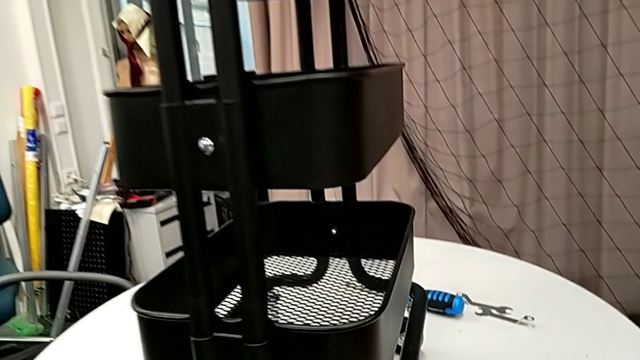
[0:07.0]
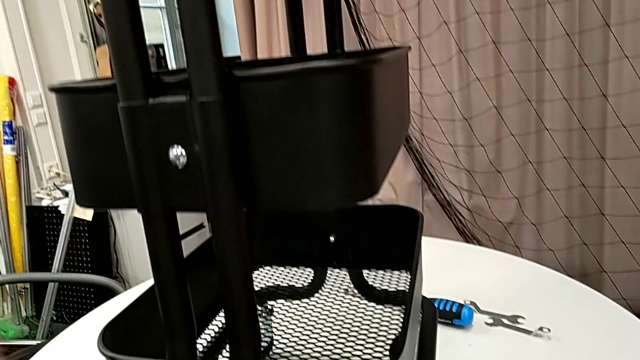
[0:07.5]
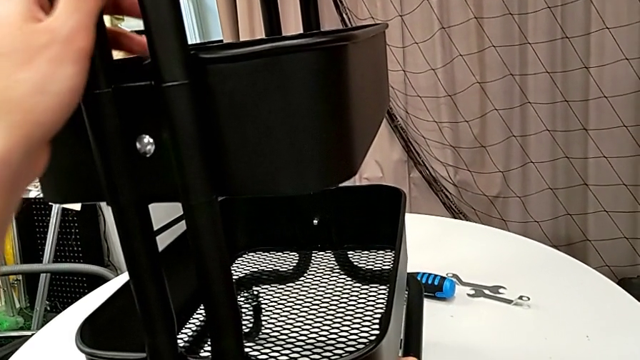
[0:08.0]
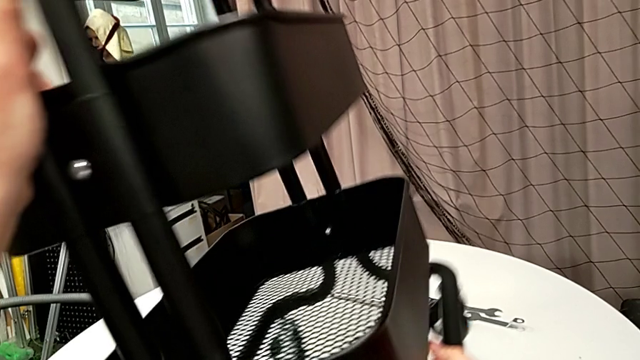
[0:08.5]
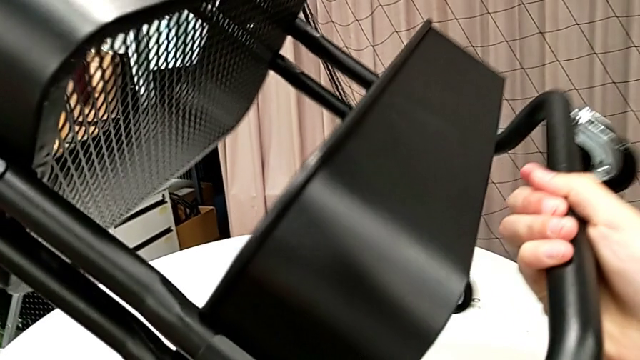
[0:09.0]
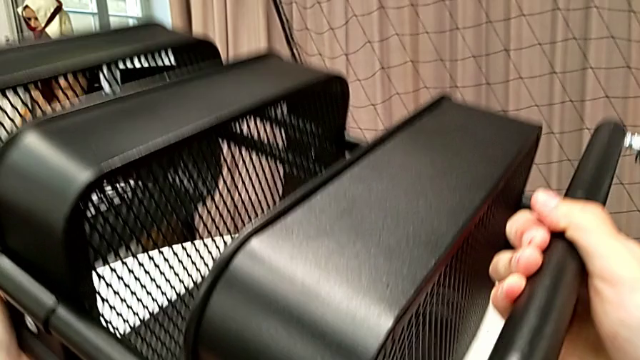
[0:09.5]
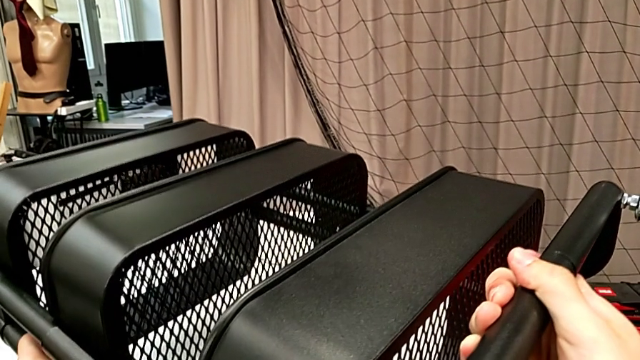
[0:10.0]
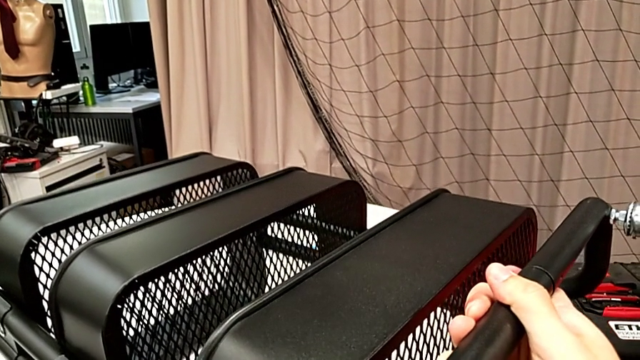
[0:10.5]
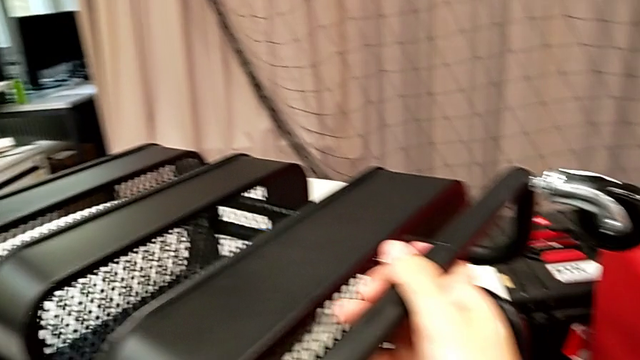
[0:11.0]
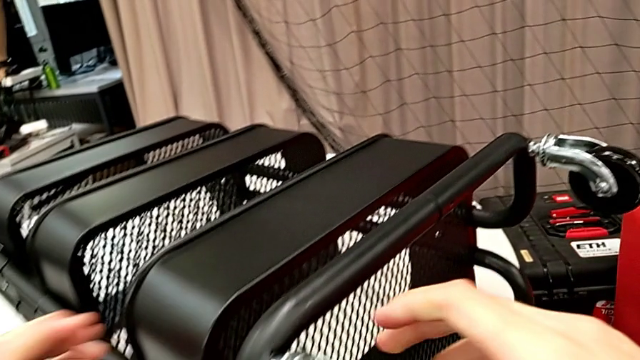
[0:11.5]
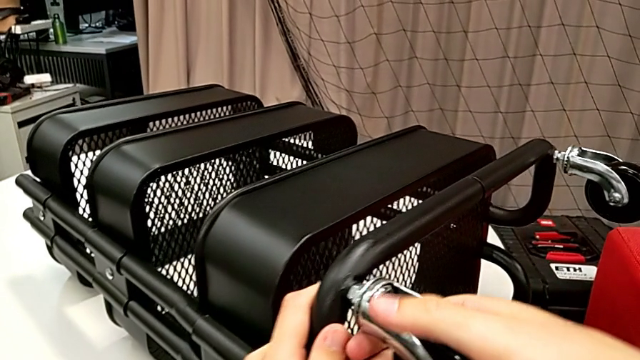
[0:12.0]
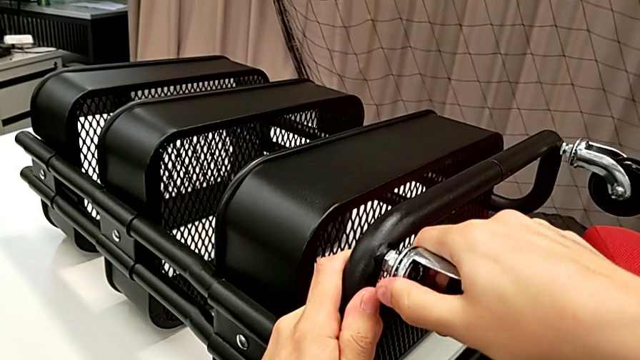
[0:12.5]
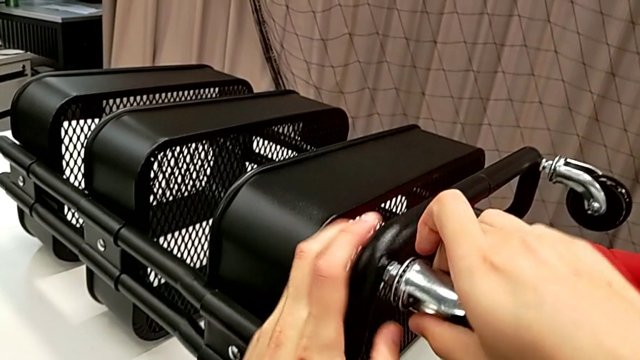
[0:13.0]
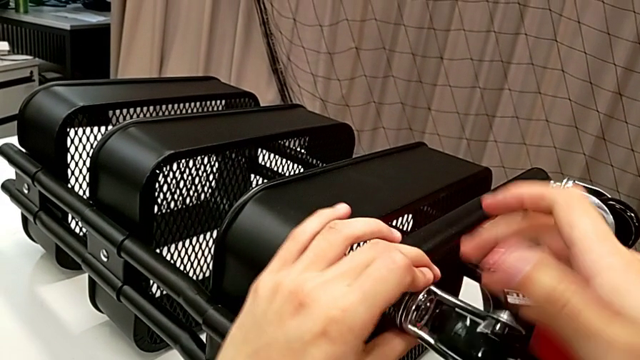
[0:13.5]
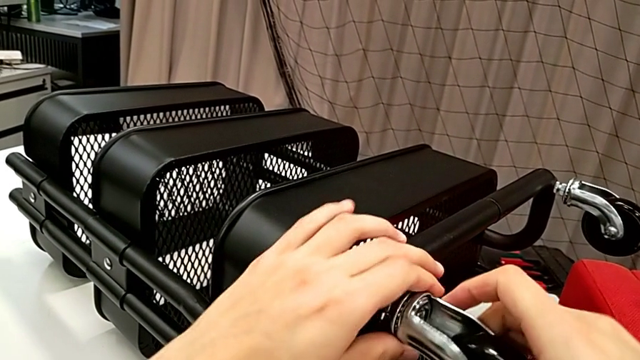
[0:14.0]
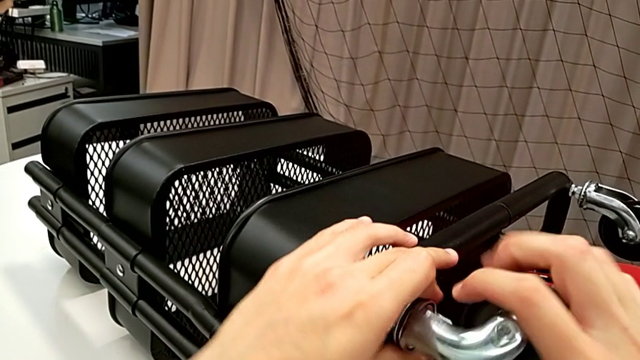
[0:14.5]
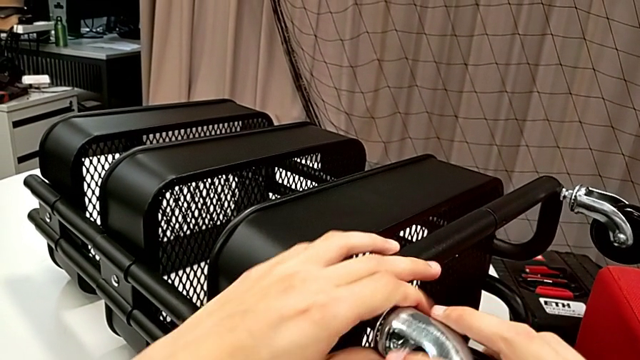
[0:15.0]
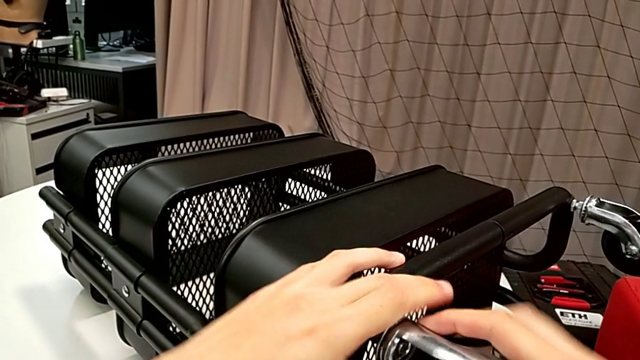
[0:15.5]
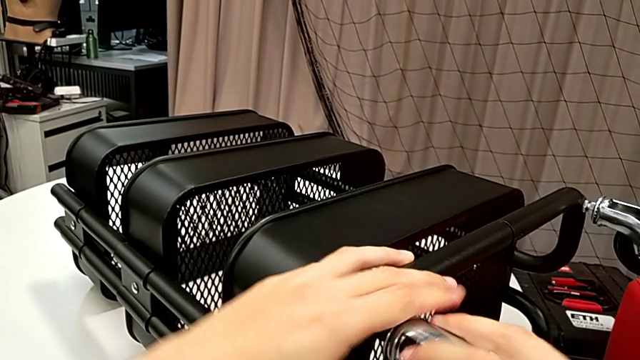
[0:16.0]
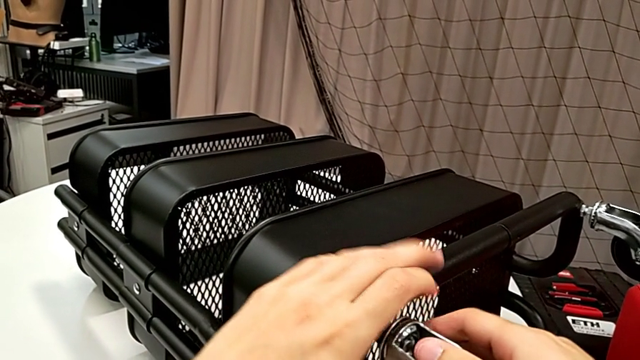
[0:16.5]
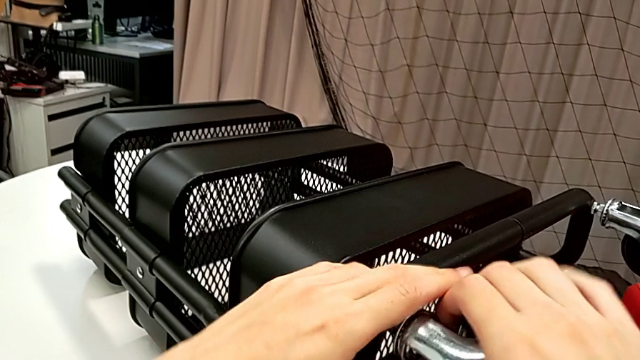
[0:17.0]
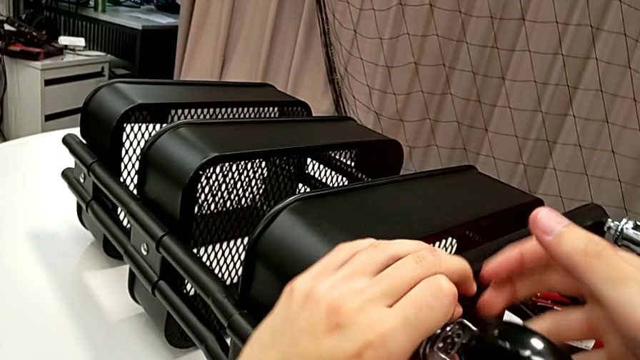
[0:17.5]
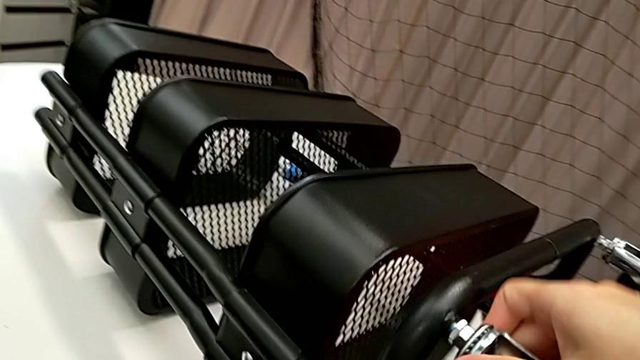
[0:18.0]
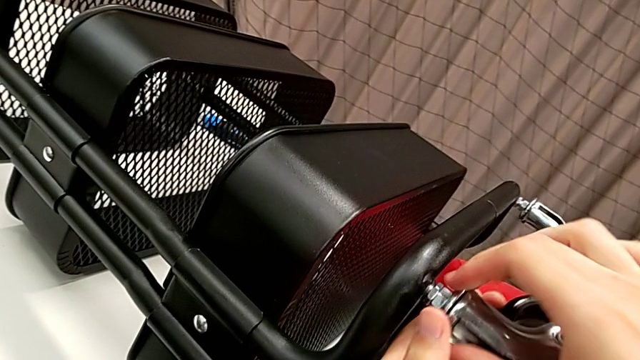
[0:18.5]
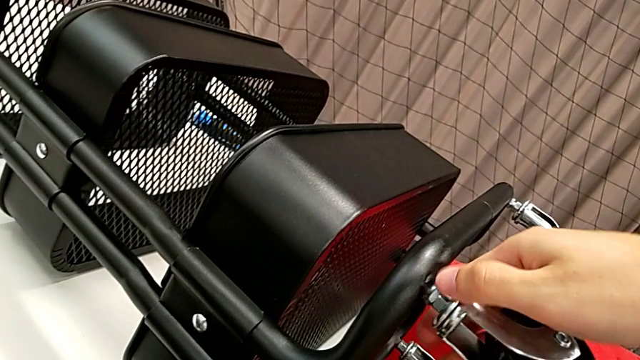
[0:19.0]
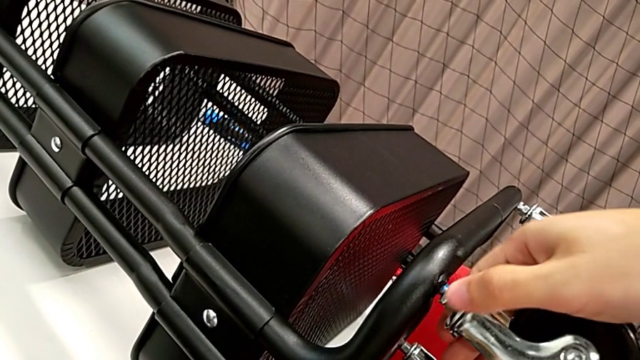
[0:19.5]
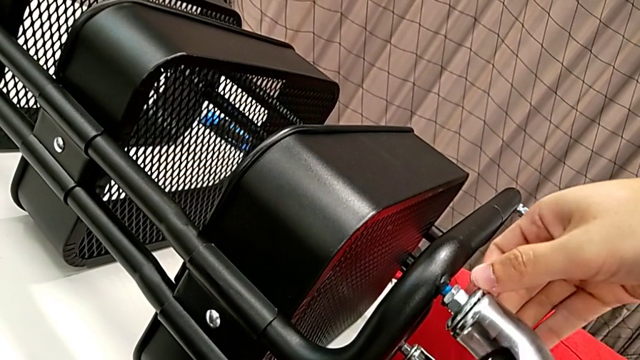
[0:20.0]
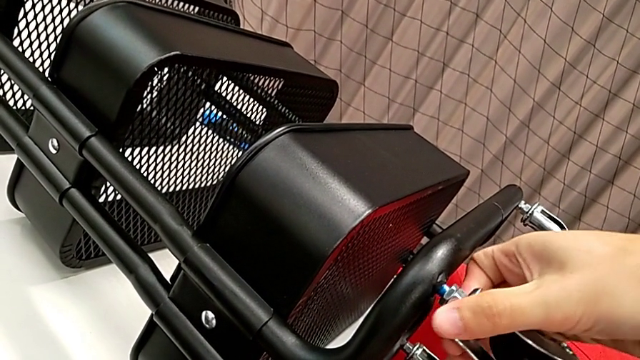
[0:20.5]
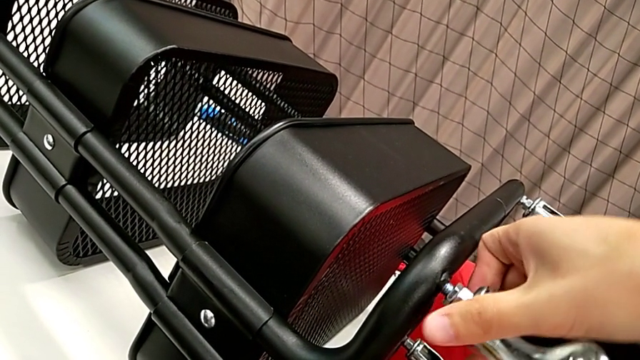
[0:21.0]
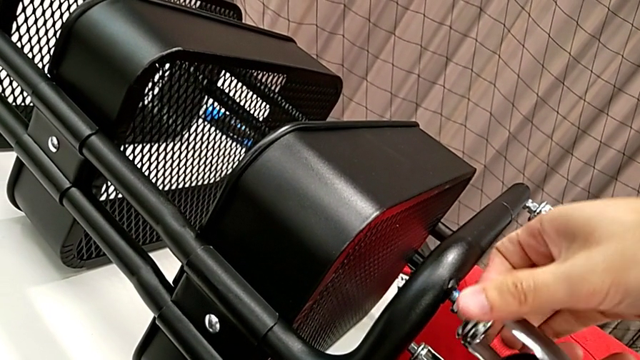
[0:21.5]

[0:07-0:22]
The camera wearer is disassembling the wheels. They rotate the utility cart and begin to unscrew the first wheel.

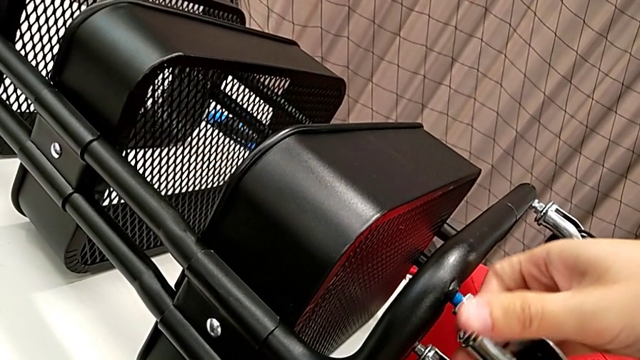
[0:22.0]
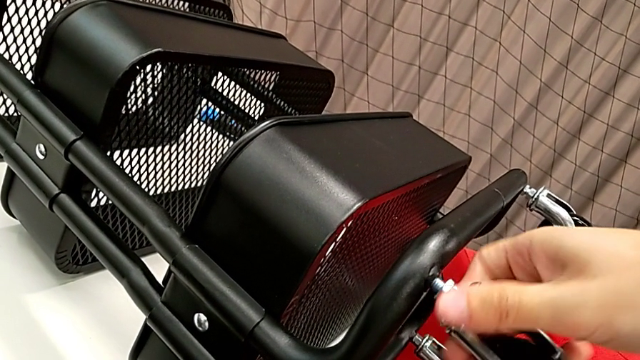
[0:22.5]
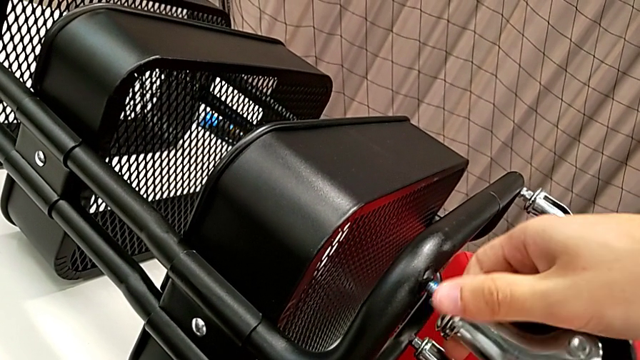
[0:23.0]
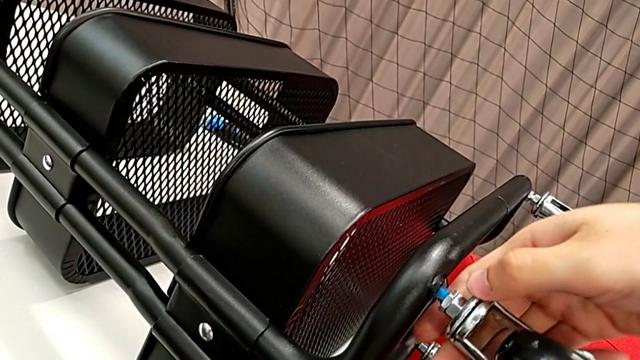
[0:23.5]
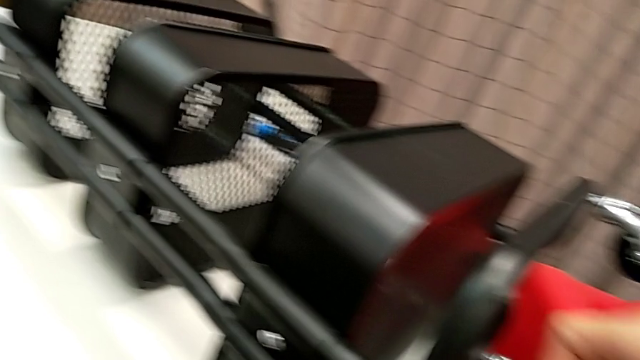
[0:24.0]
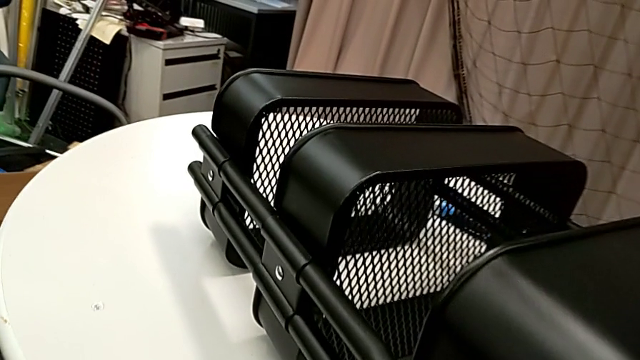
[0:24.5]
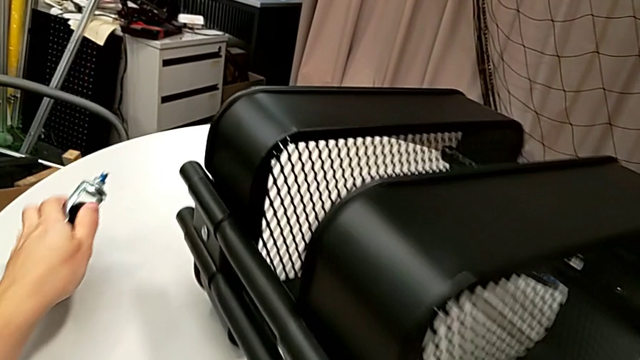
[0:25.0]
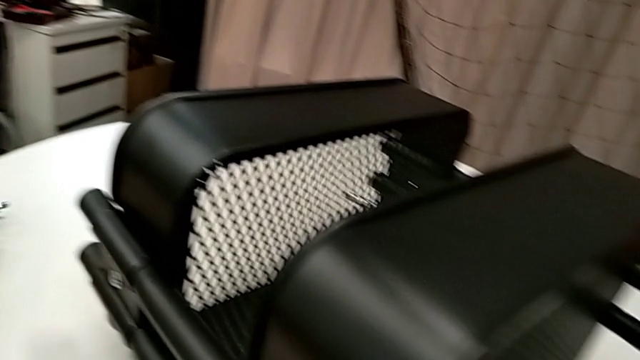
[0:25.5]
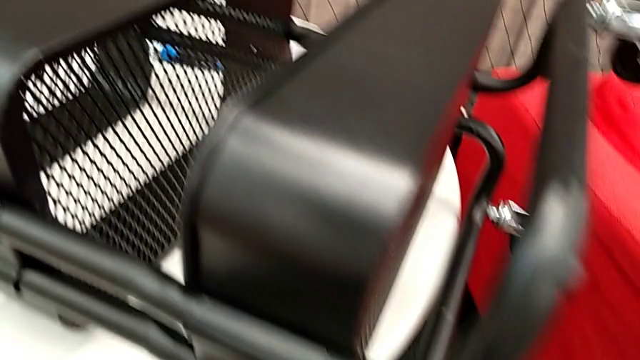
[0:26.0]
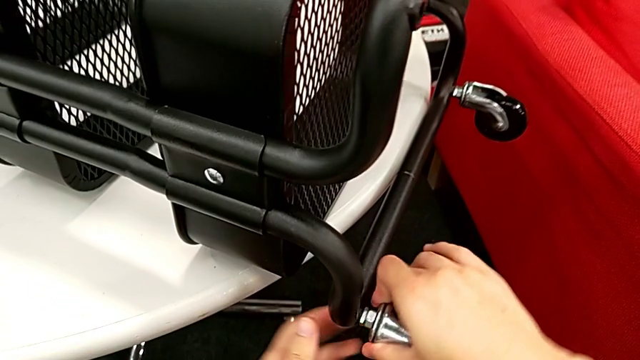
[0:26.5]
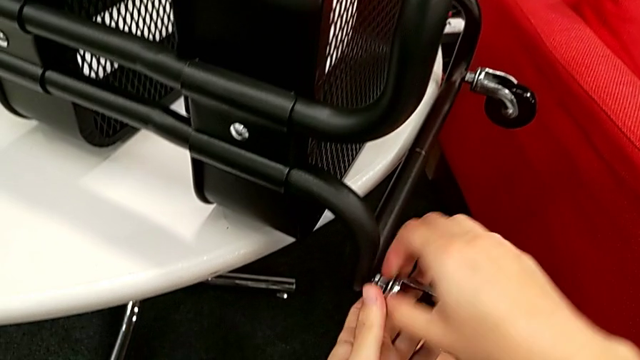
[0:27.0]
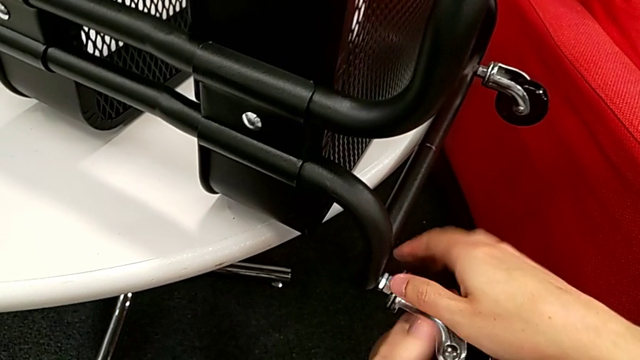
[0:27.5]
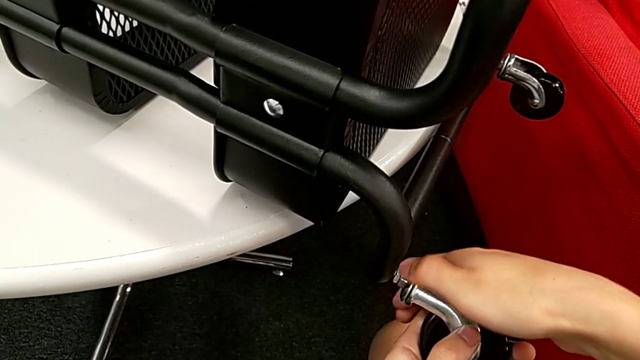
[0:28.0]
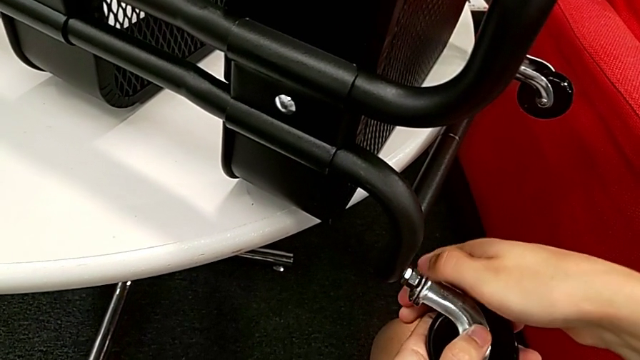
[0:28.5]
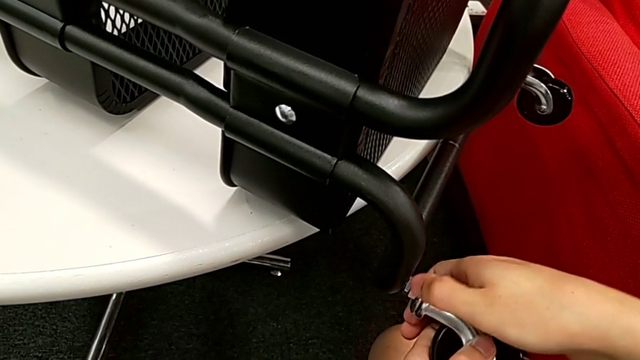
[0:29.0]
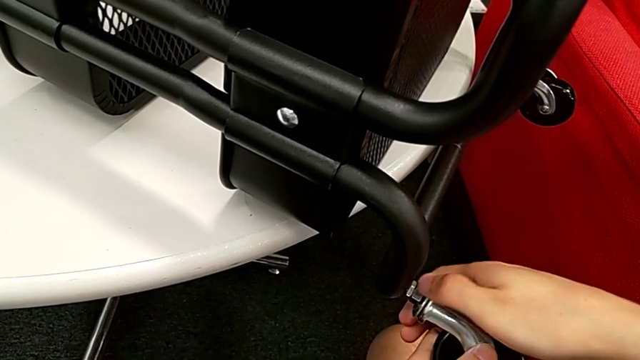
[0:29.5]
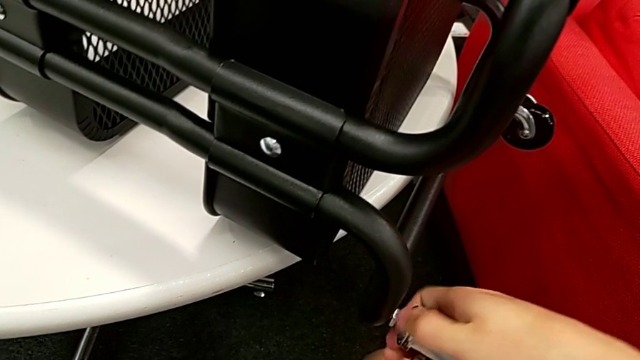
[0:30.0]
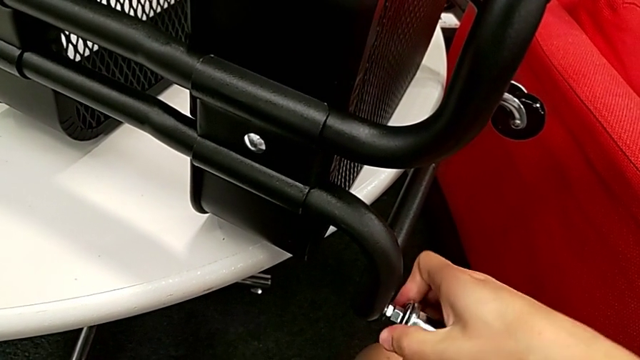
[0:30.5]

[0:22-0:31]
The camera wearer is disassembling the wheels. They unscrew the first wheel, place it and begin to unscrew the second wheel.
